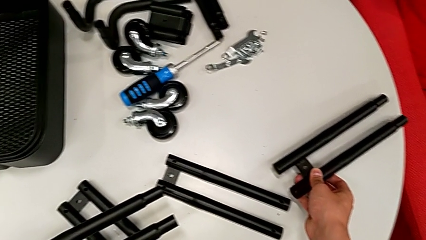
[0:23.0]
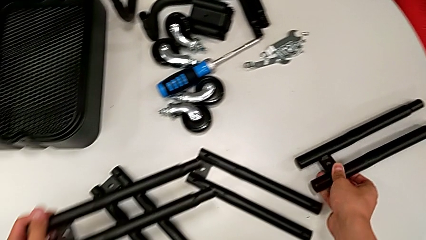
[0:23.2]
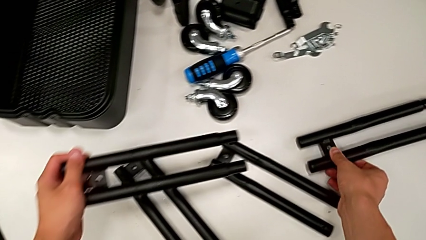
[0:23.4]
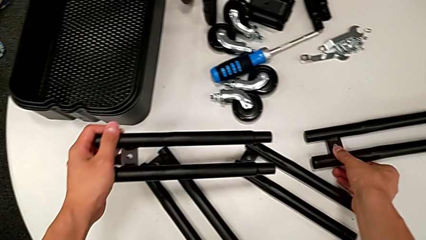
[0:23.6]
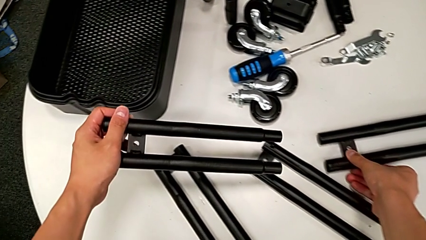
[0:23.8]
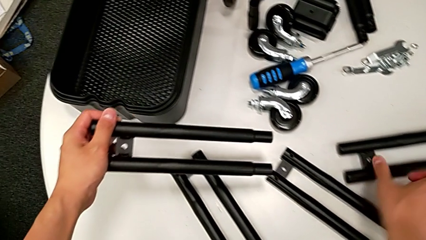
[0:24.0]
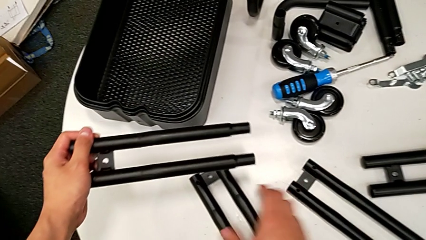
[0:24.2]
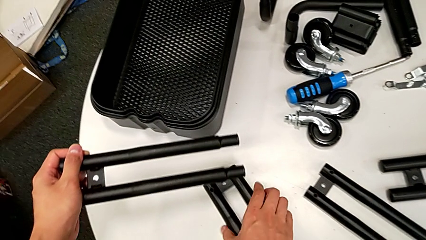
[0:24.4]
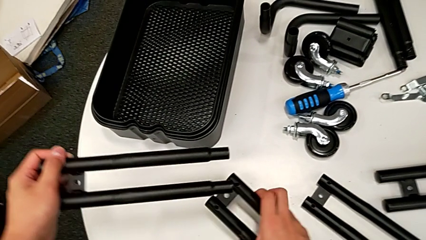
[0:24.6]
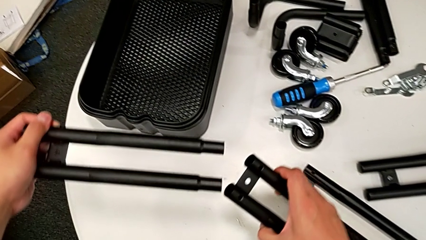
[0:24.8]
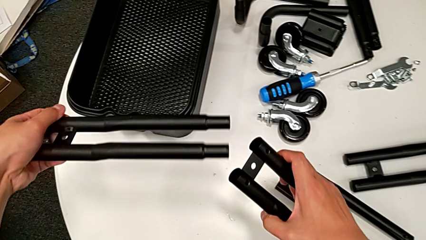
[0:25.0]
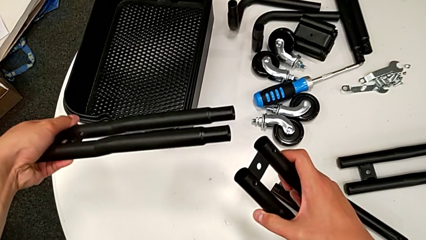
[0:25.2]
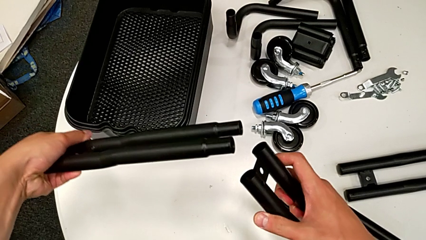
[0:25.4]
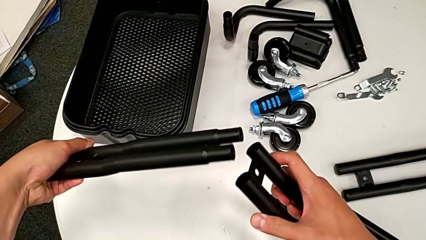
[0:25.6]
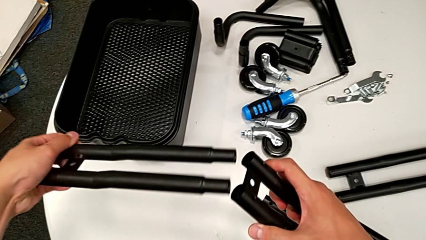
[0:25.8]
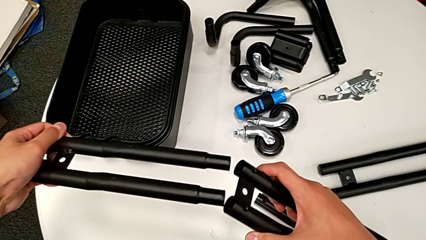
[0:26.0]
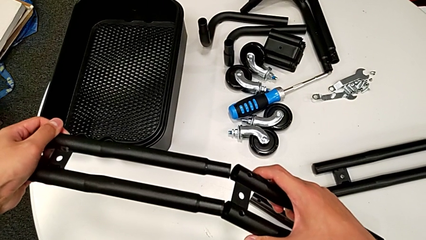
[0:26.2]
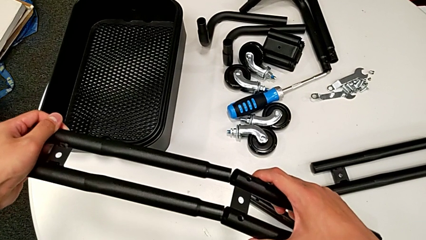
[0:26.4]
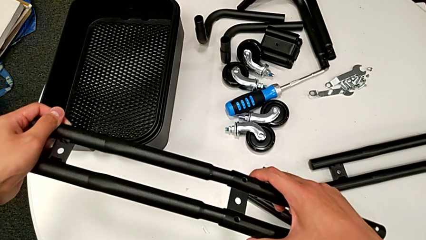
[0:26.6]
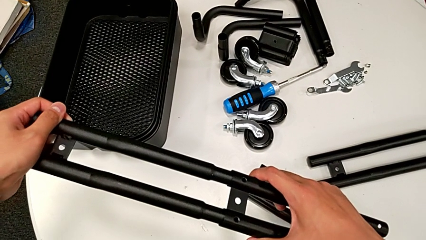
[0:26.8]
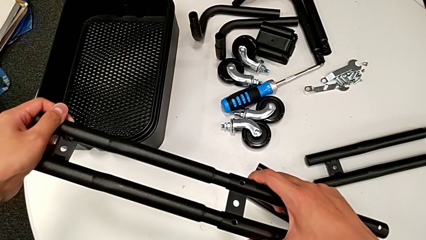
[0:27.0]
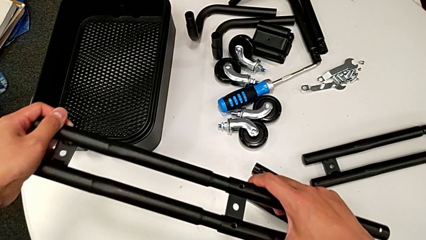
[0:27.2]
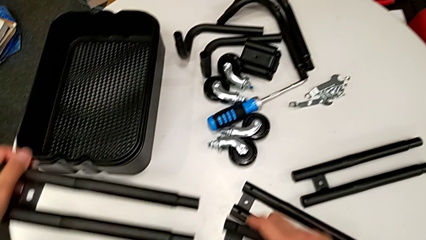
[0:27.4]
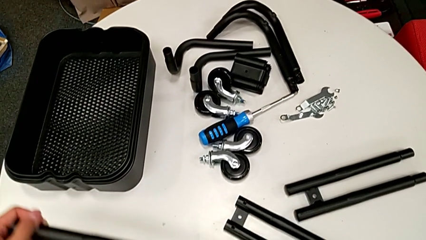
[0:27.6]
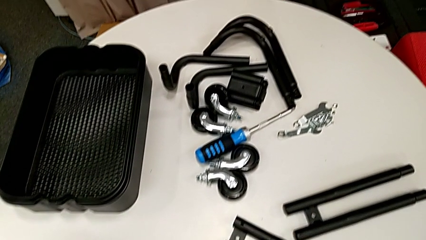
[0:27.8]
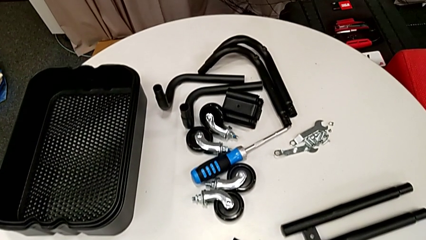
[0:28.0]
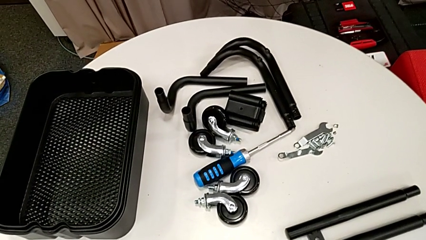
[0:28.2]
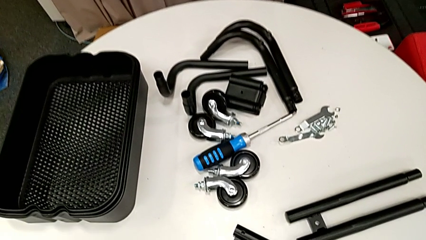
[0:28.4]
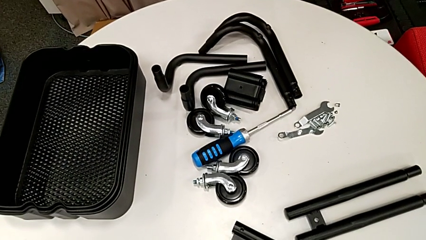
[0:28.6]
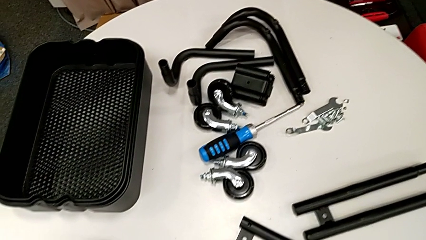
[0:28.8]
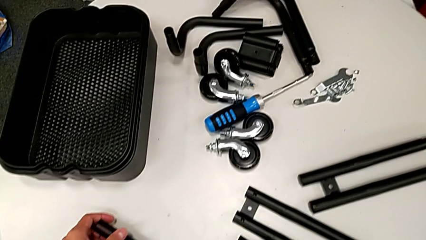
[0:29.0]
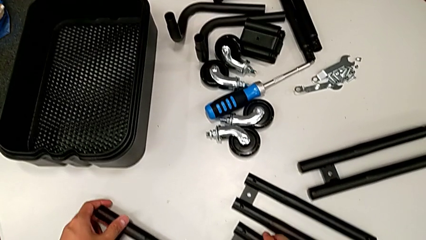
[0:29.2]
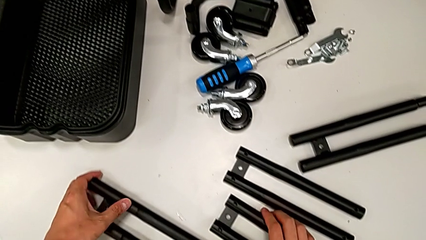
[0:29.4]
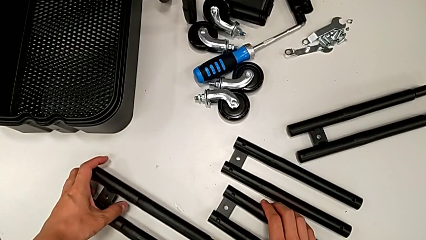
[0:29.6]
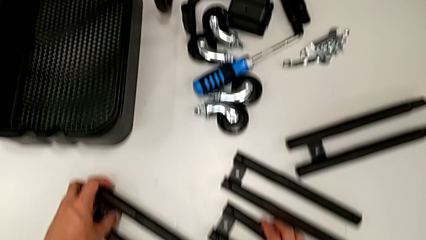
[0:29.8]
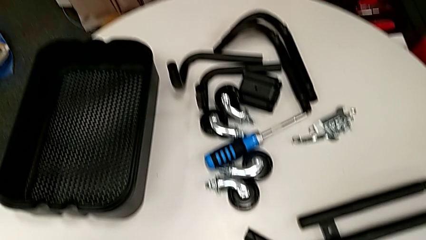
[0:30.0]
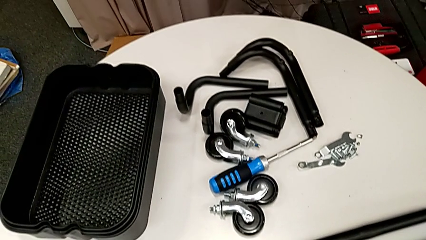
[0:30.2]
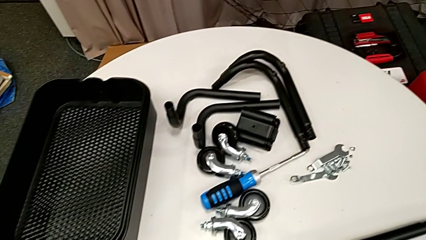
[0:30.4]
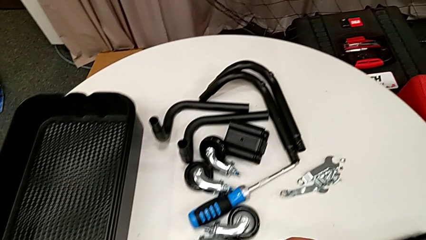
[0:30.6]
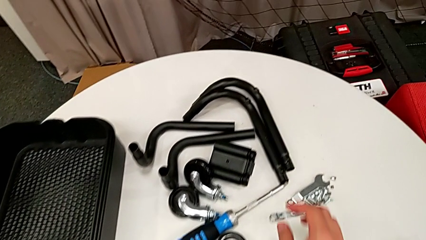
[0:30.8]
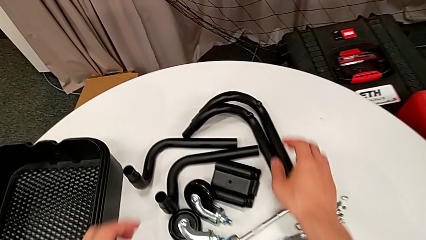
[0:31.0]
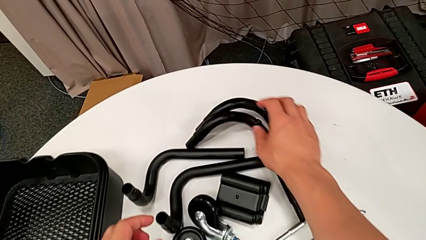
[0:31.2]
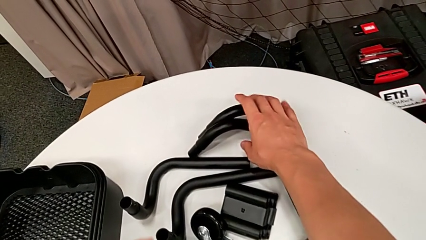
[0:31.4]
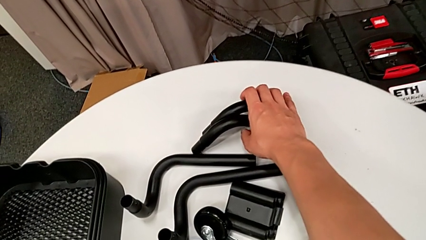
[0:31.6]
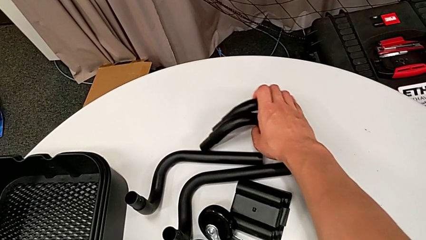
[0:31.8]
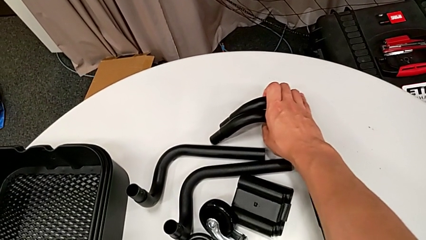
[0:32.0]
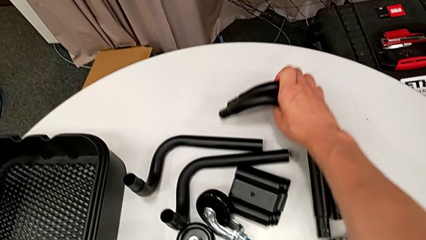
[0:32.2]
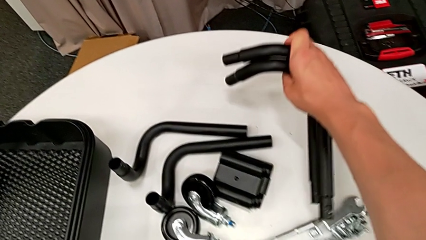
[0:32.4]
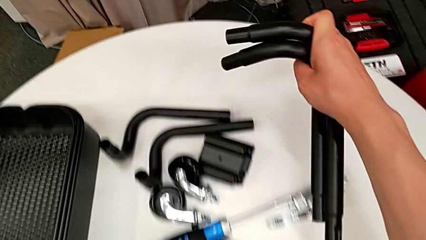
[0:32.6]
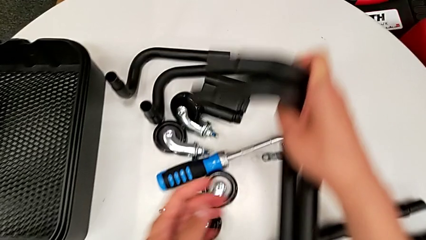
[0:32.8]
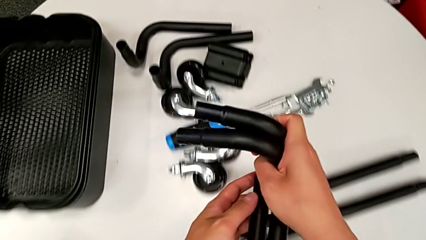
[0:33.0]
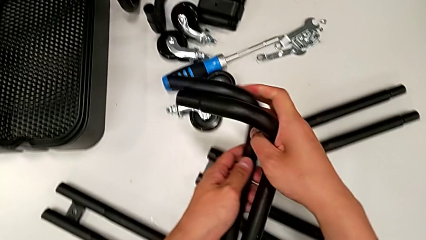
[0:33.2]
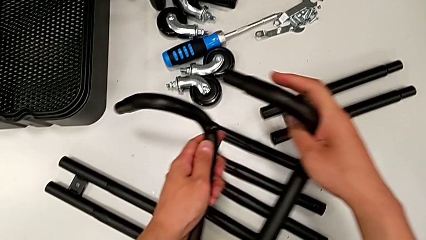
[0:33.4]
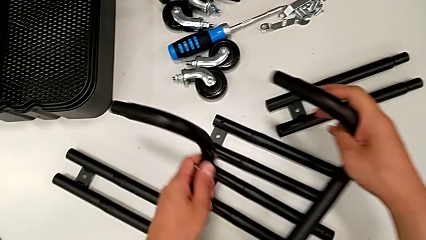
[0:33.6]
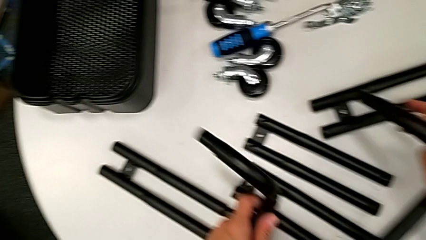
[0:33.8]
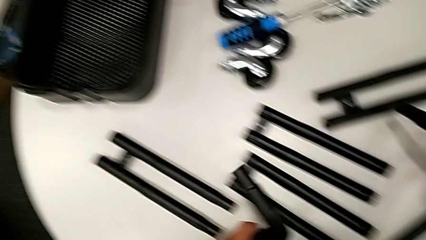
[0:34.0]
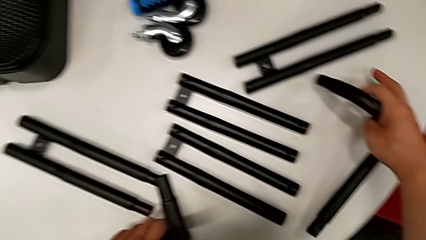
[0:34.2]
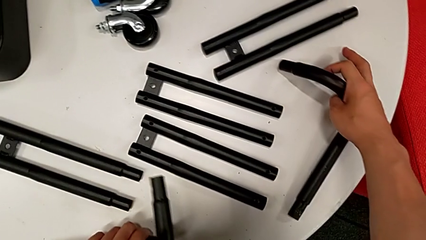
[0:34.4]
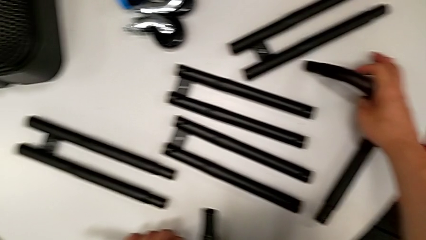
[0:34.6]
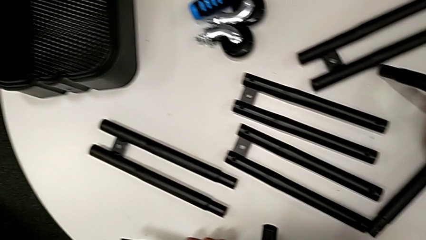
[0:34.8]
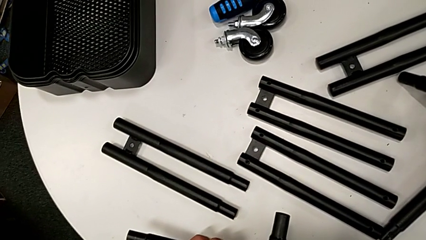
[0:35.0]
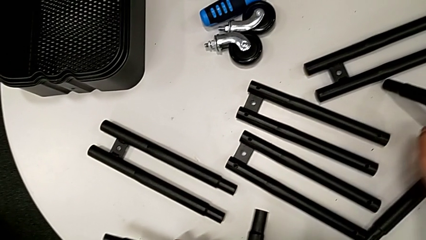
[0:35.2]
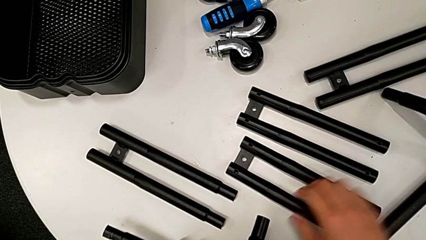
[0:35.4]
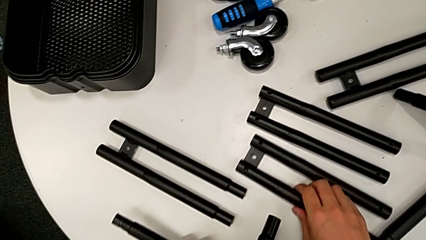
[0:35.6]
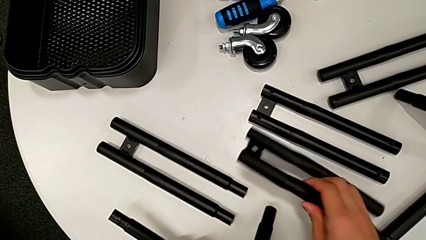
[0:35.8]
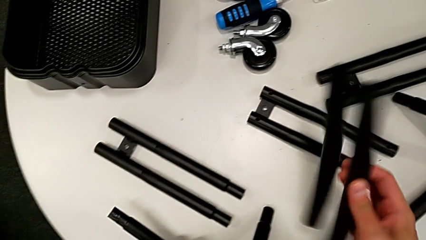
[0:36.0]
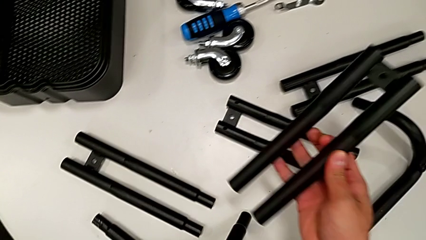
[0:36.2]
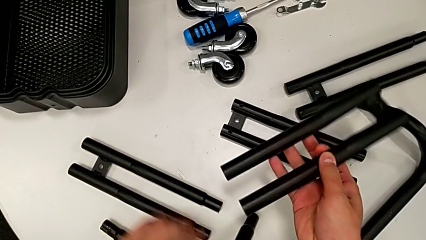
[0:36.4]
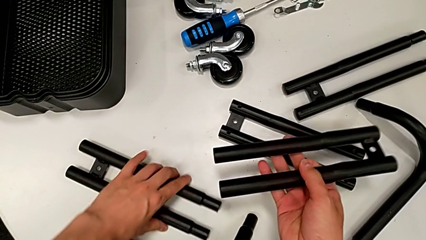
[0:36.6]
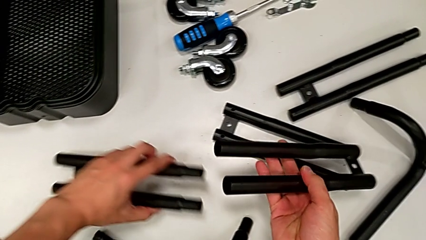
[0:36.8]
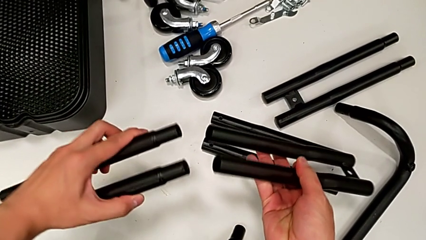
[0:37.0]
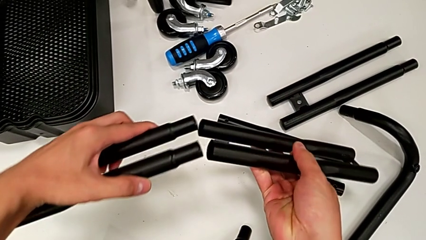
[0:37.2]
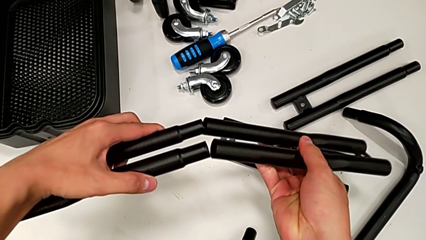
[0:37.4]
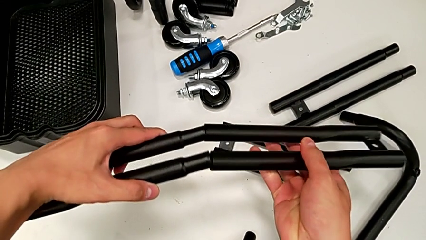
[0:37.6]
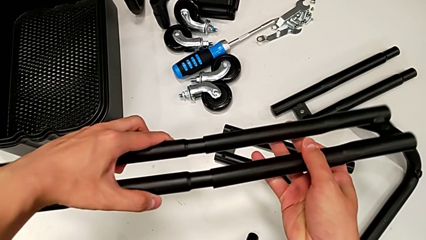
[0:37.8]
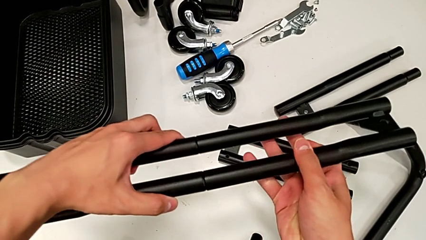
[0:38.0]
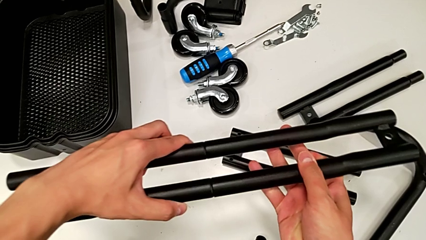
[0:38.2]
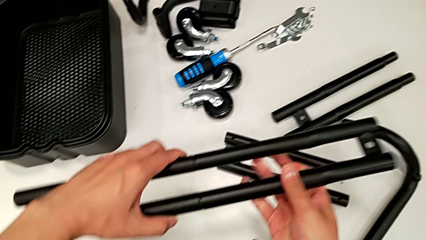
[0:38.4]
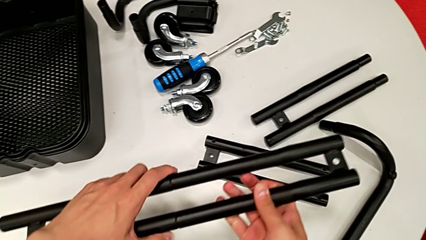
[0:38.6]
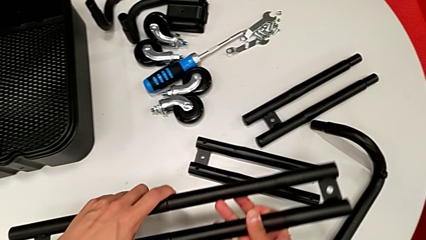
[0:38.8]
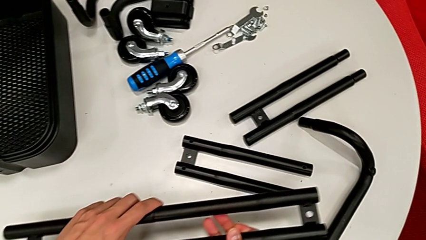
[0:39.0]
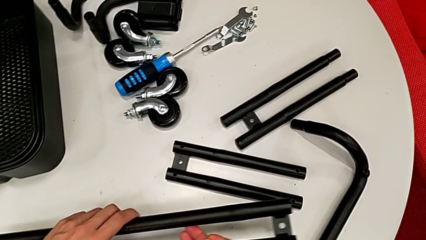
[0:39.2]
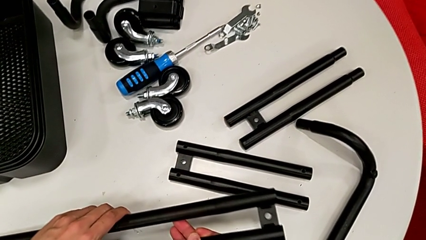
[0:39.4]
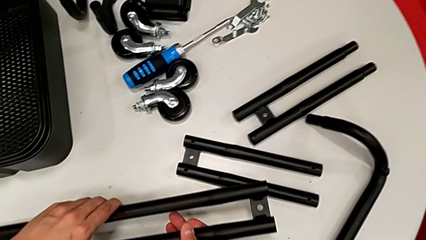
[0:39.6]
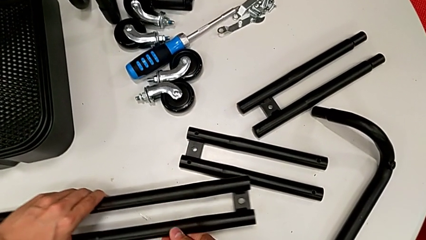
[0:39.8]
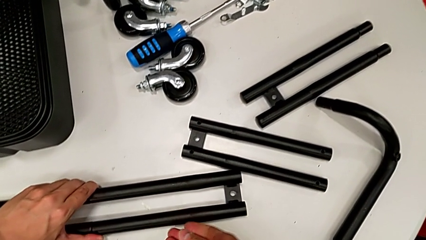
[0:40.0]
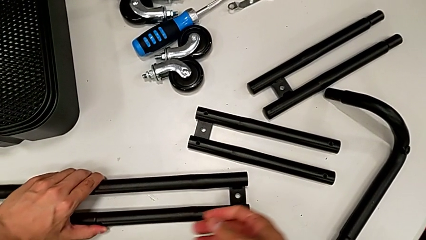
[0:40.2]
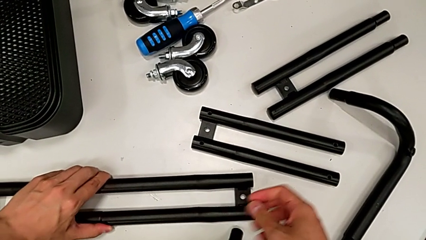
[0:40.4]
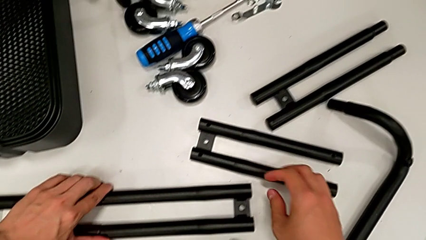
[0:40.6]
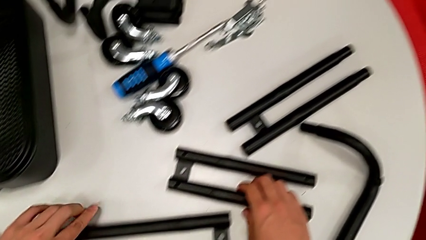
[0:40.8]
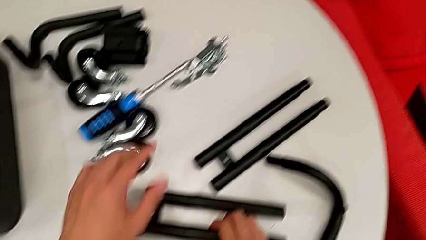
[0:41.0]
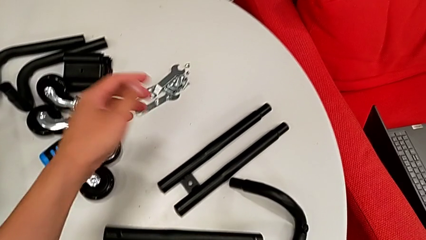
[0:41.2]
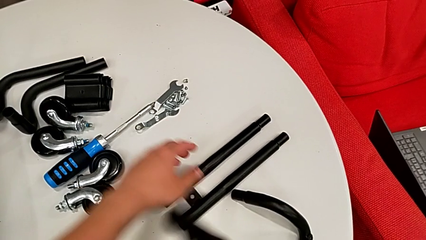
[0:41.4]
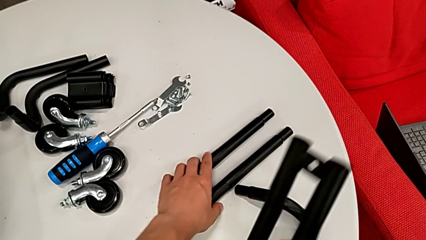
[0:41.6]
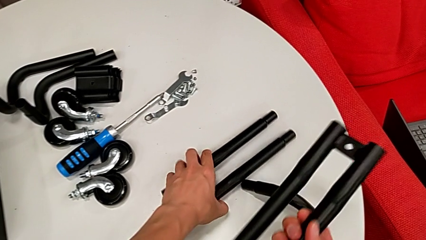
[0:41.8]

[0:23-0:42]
The camera wearer is assembling the side legs together. They place the white leg, assemble the black leg, place the side leg, wrongly grab the curved leg, place the bent frame, grab the side leg, assemble it, place it and grab it.
